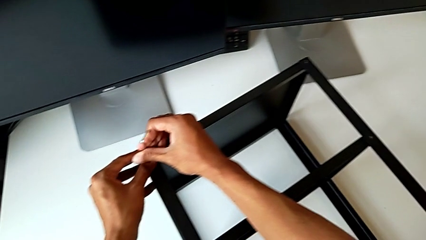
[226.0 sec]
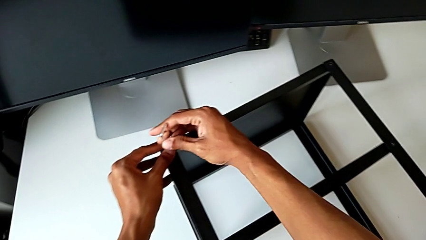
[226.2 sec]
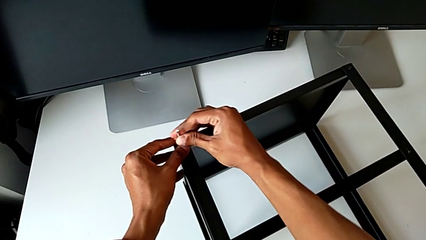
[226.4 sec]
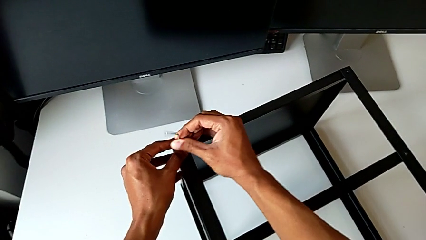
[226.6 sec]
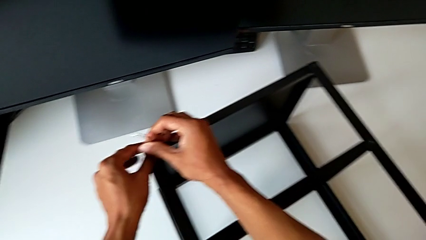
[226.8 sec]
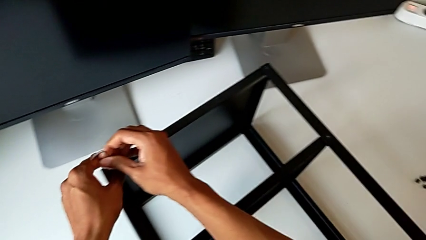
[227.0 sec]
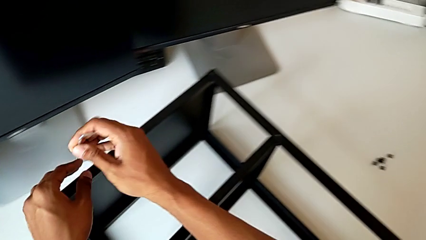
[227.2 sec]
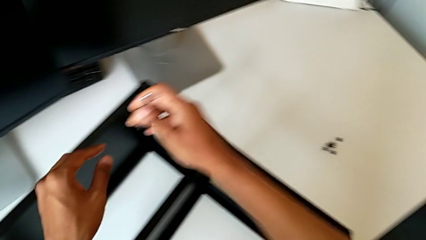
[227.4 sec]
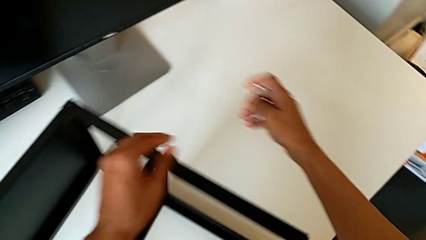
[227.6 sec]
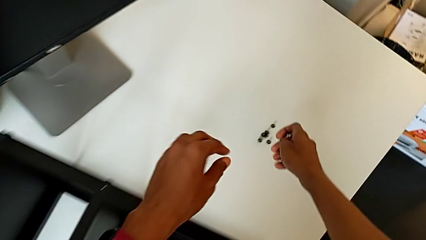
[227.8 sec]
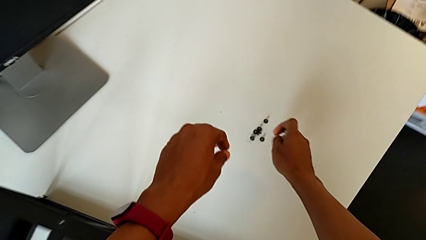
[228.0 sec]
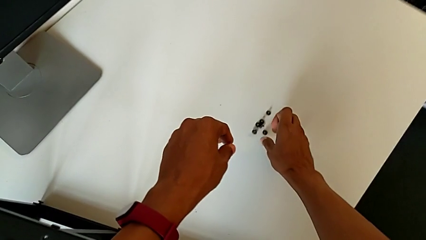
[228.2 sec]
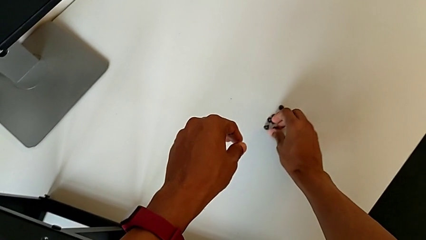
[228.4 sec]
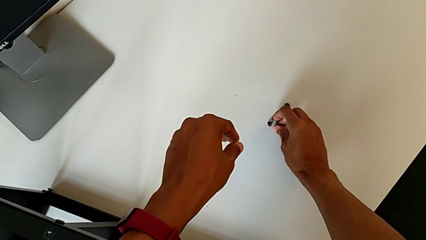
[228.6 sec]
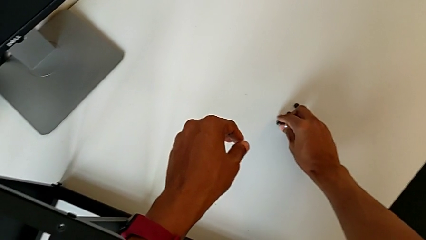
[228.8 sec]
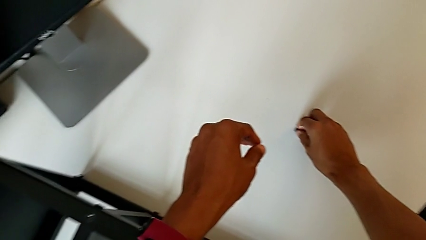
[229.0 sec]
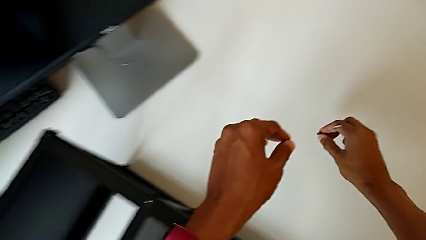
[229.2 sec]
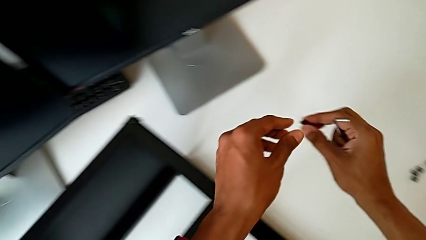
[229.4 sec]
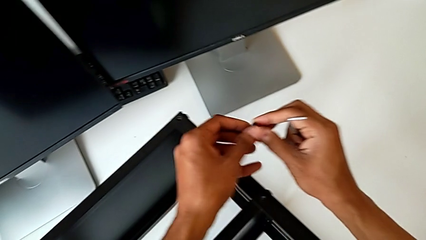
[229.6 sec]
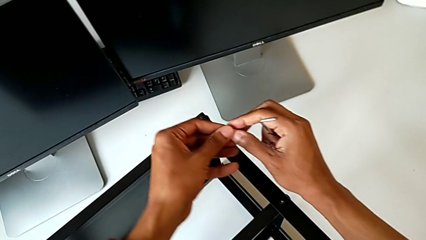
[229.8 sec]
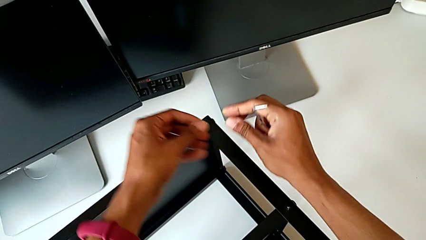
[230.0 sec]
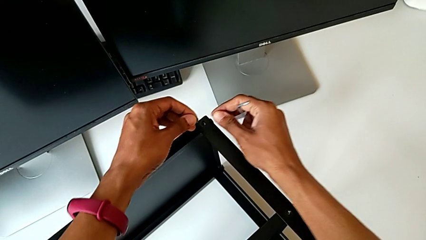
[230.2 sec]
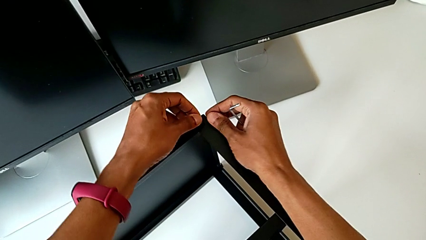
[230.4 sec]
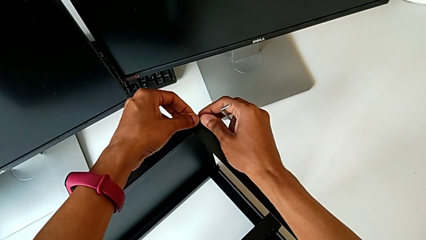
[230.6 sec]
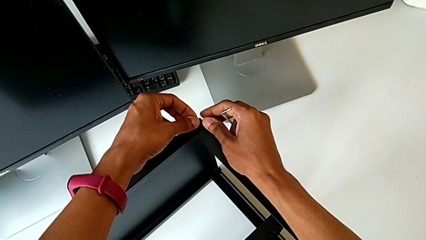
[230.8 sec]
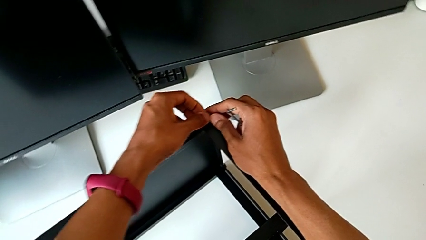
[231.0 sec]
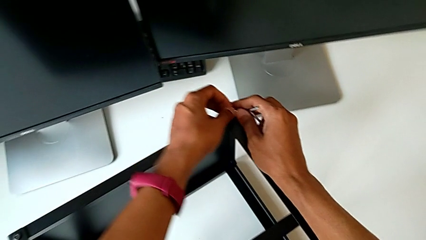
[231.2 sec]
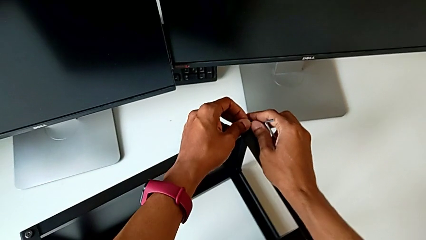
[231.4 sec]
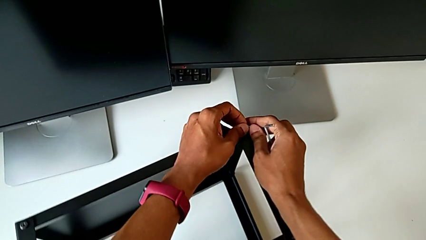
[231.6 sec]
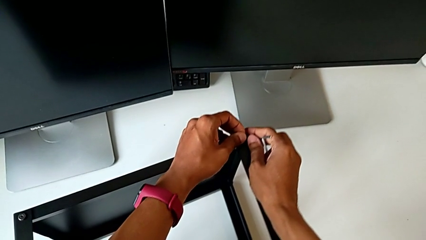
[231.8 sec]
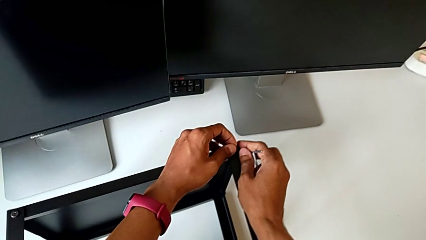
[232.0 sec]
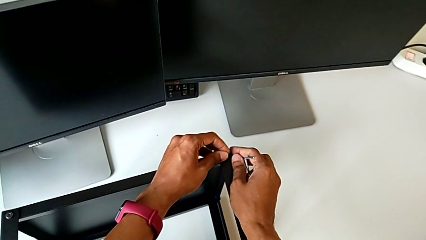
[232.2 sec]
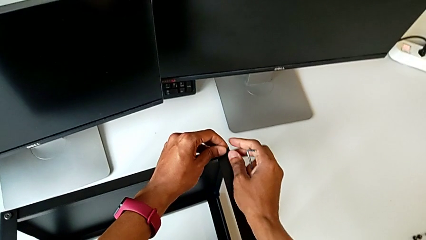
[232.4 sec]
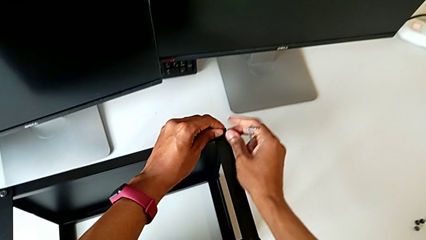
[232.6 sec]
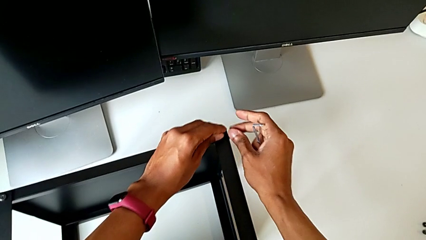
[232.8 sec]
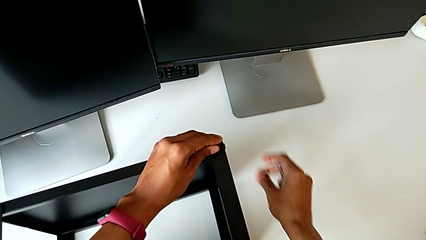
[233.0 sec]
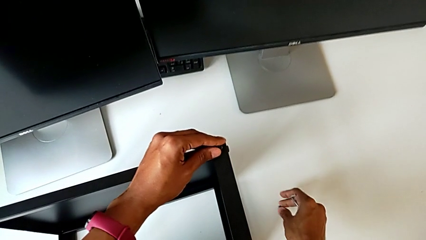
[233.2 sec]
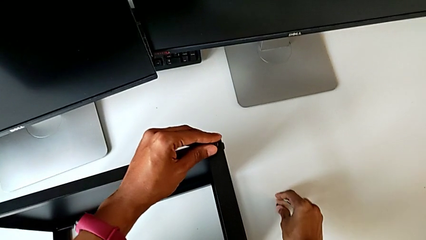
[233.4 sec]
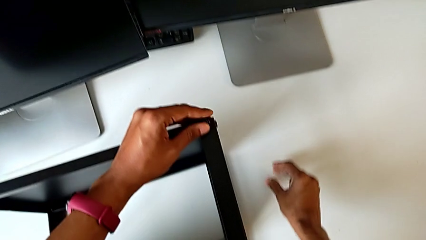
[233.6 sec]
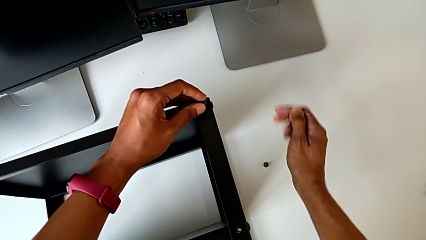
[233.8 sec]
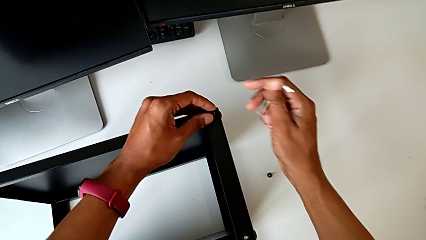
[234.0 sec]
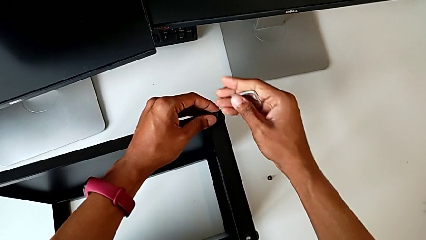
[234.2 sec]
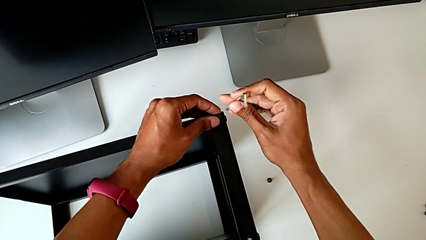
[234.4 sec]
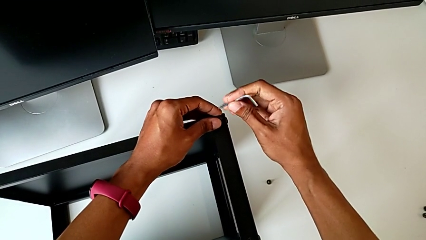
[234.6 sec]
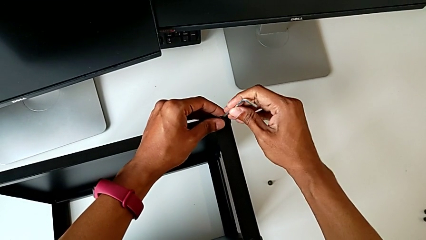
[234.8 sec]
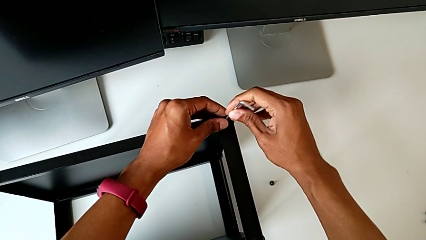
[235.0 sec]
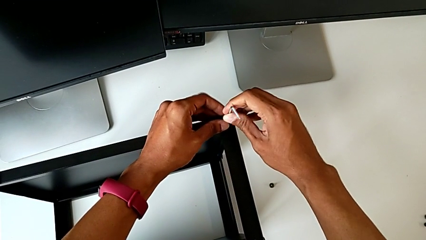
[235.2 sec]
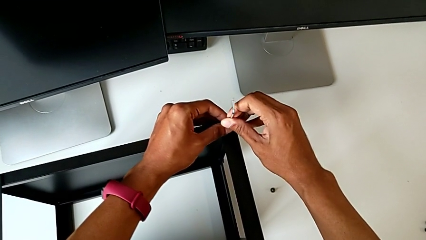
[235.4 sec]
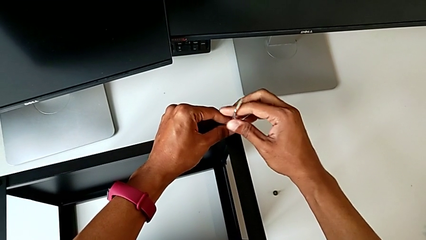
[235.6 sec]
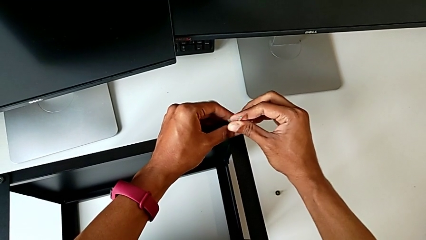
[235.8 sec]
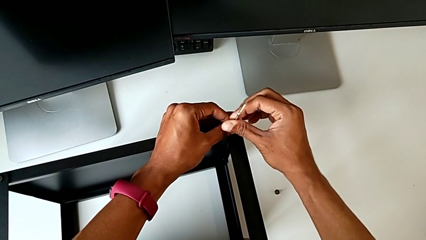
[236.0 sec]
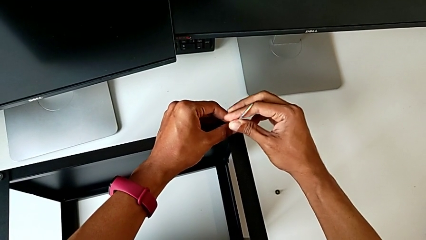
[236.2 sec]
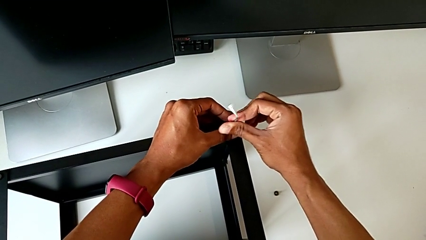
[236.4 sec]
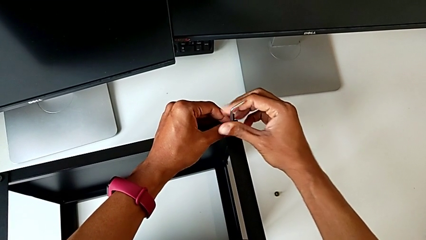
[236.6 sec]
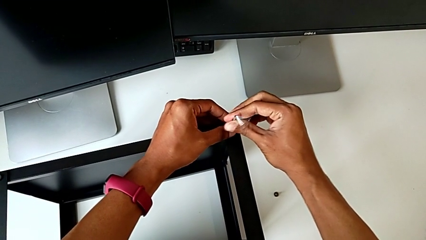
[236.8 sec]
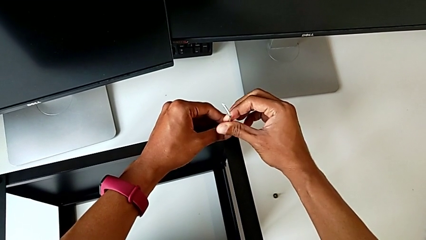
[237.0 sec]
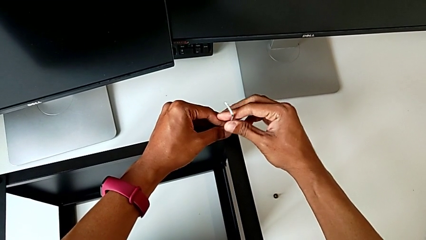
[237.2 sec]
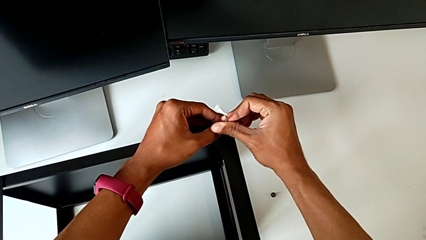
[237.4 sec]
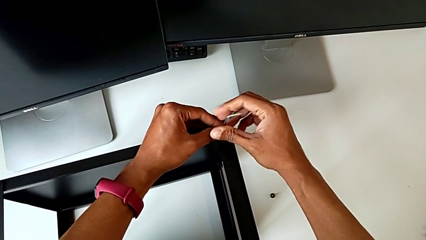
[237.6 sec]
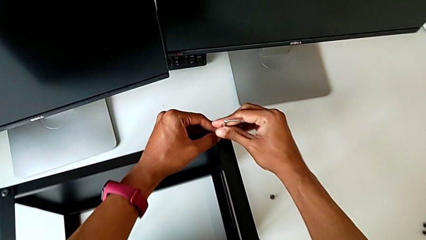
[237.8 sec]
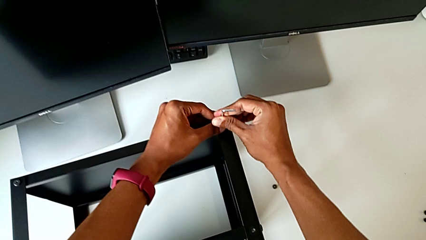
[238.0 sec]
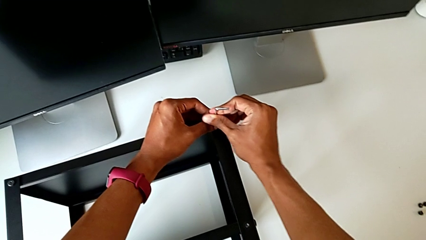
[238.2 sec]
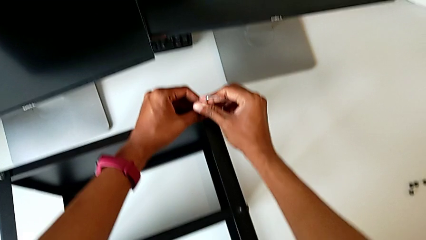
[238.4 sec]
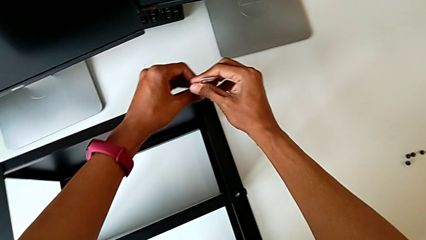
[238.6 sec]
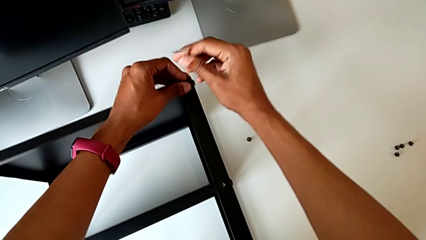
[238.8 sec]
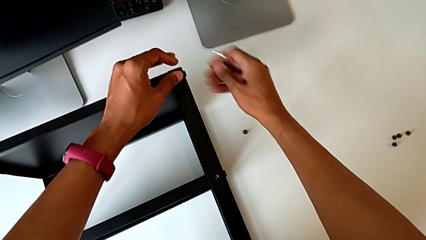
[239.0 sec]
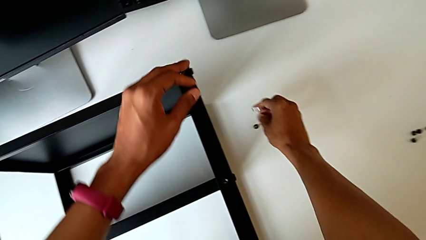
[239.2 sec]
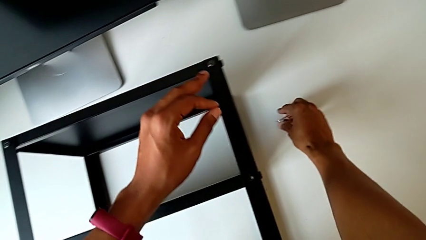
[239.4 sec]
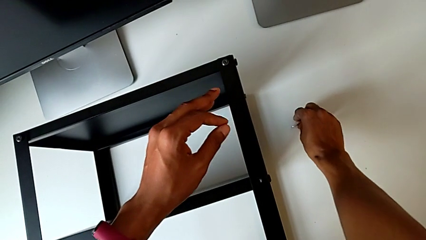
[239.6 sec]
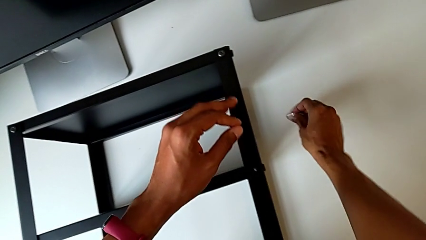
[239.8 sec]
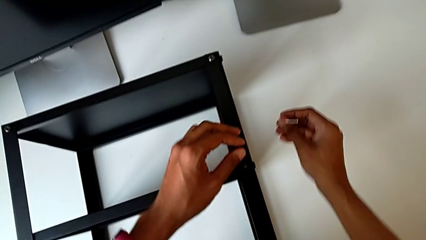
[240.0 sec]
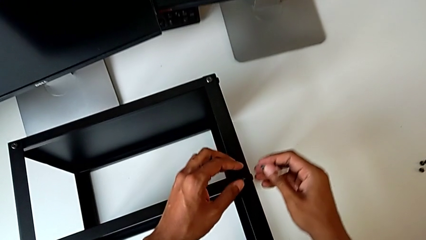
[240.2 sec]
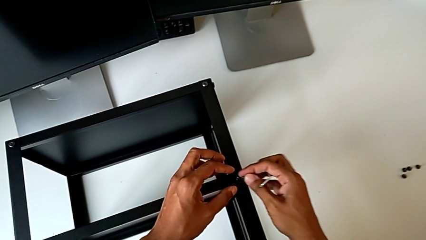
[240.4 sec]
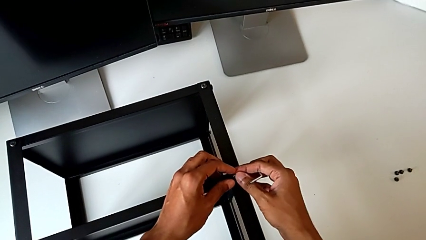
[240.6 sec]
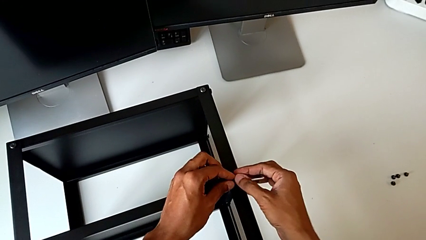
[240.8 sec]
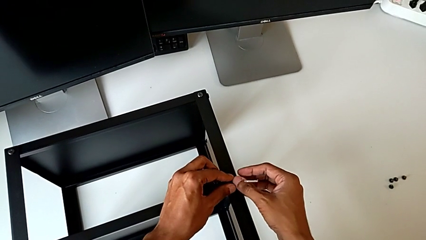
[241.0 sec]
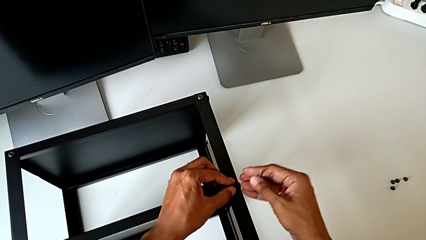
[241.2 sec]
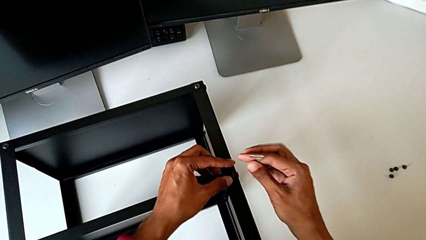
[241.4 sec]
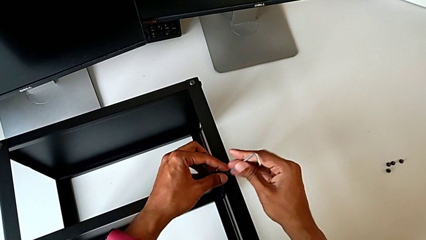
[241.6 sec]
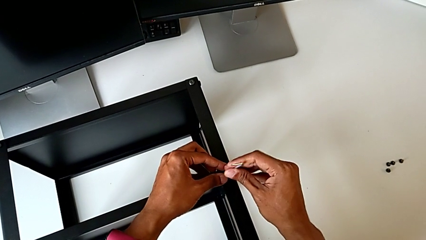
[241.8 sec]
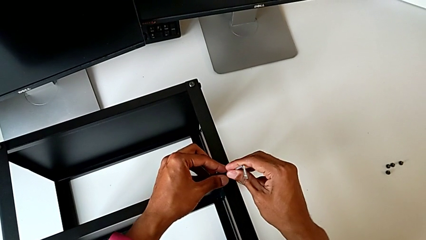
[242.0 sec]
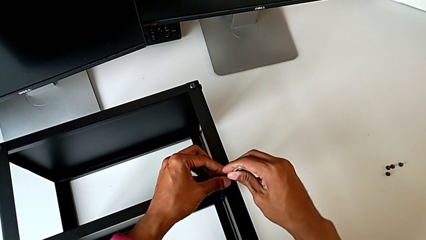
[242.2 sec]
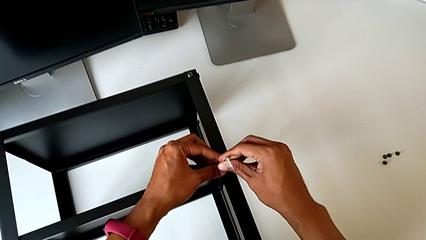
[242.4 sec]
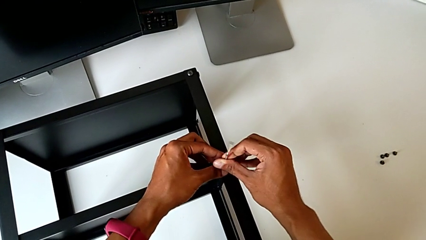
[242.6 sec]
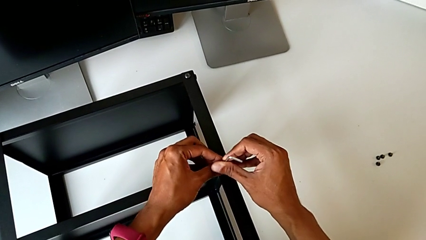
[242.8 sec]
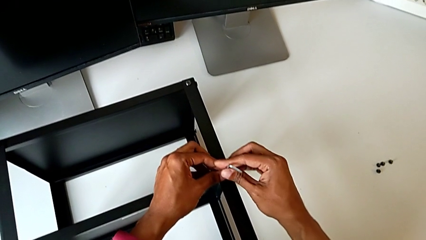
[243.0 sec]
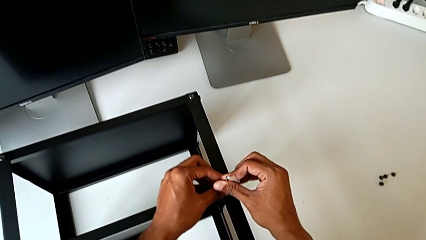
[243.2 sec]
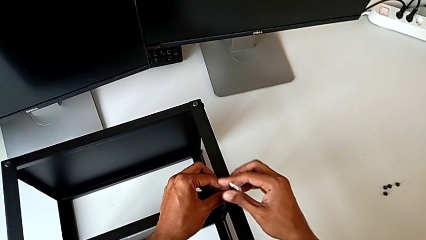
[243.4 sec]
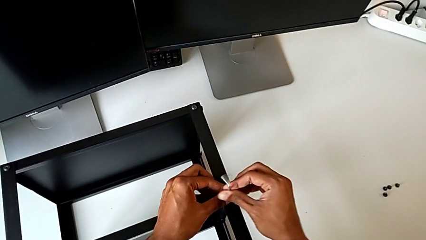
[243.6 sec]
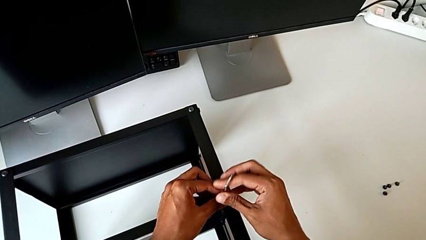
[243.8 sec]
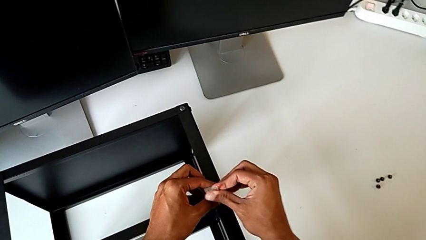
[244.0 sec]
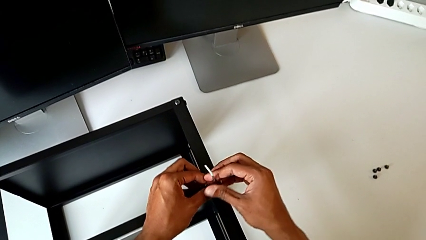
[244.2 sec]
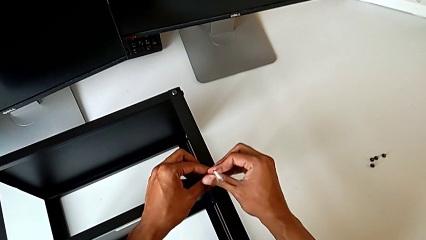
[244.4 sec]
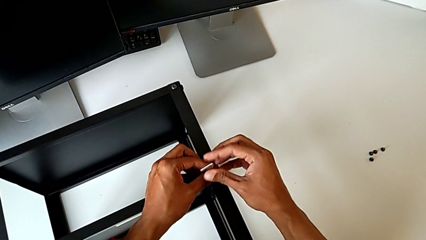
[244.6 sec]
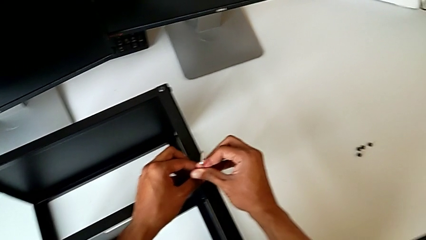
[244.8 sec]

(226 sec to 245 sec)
The camera wearer is assembling the remaining three legs. They withdraw the Allen wrench, grab the hex socket head, slide the nightstand, place the hex socket head, insert the Allen wrench, screw the hex socket head, withdraw the Allen wrench, grab the hex socket head, insert the Allen wrench and screw the hex socket head.
